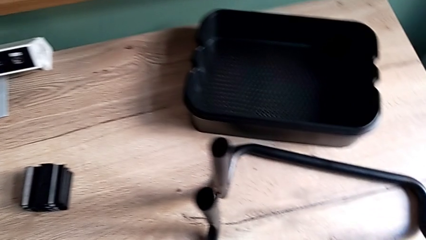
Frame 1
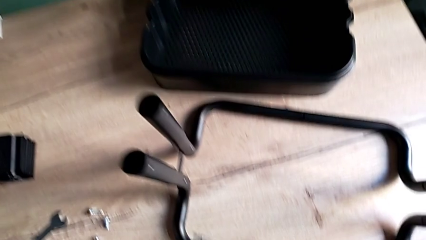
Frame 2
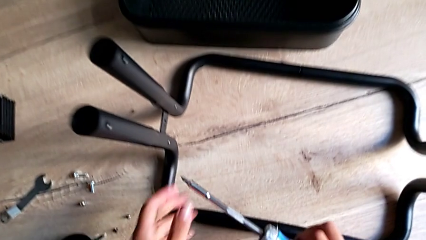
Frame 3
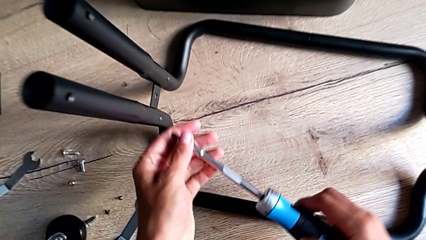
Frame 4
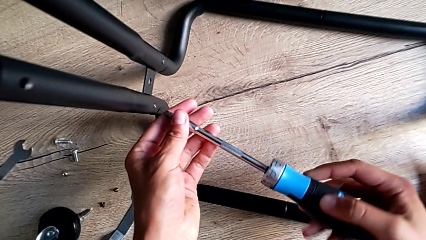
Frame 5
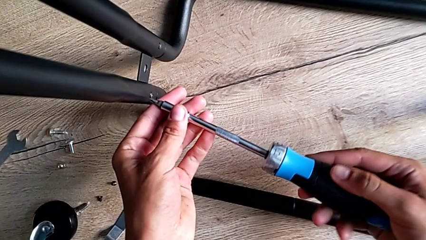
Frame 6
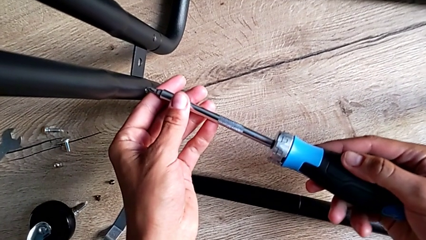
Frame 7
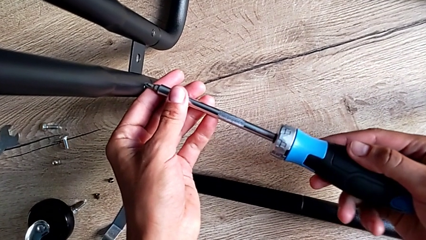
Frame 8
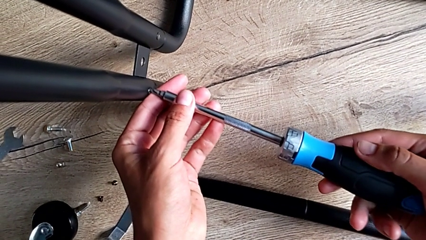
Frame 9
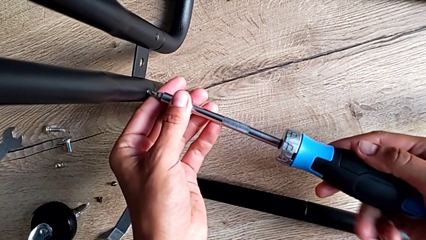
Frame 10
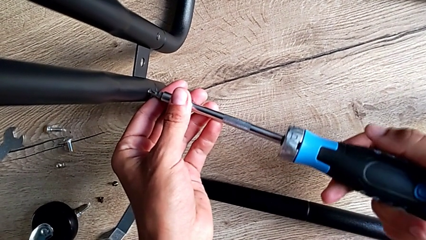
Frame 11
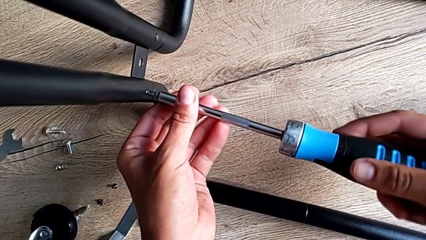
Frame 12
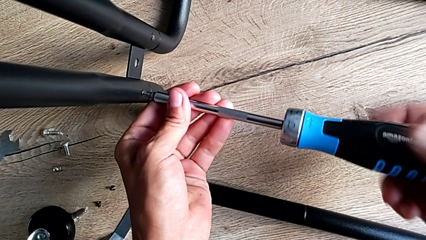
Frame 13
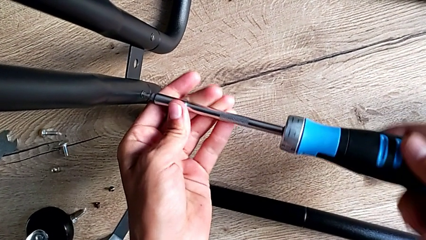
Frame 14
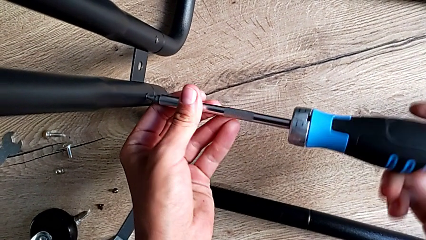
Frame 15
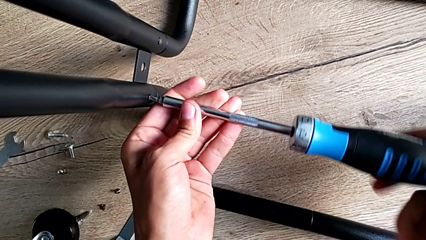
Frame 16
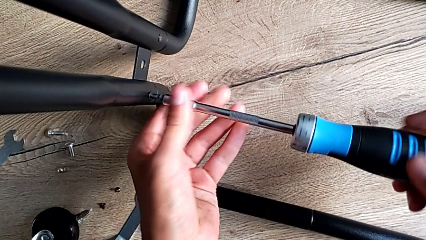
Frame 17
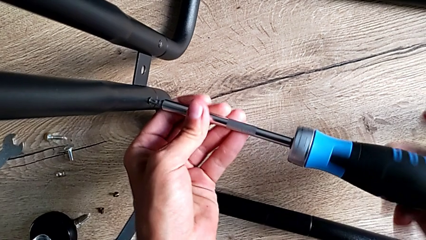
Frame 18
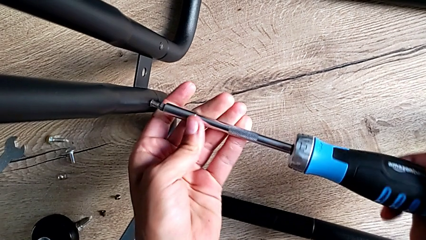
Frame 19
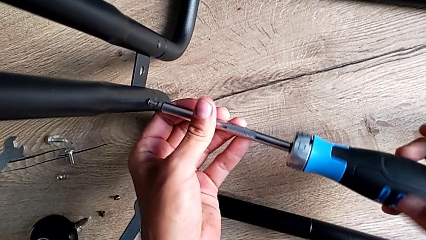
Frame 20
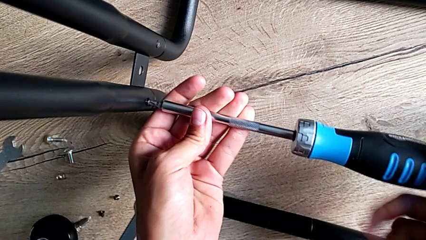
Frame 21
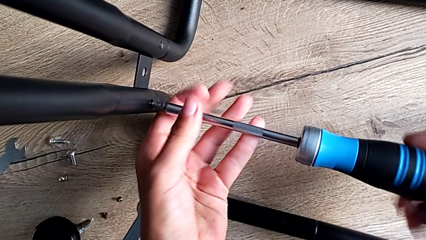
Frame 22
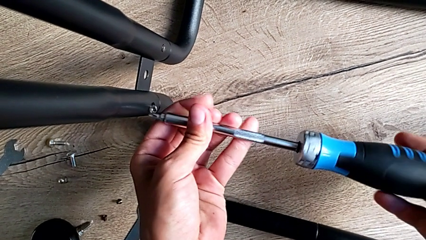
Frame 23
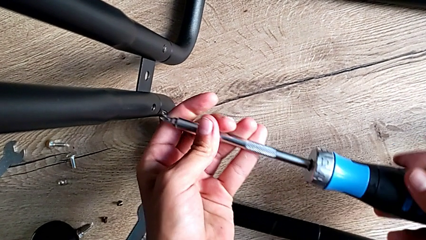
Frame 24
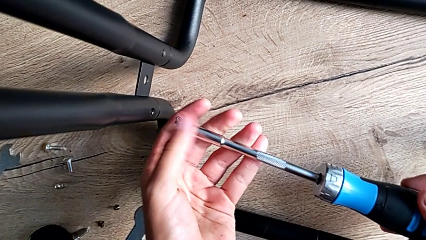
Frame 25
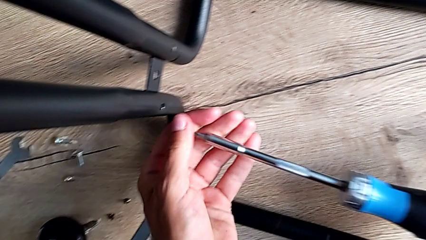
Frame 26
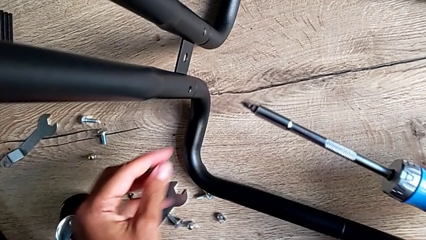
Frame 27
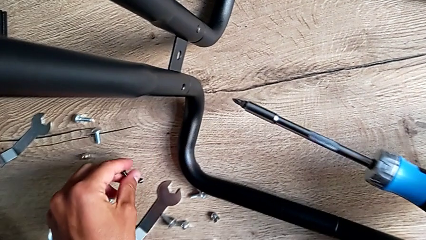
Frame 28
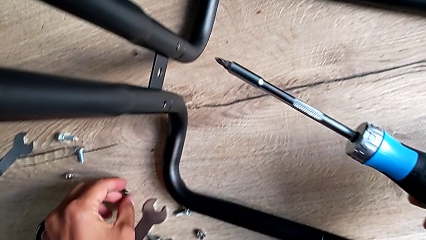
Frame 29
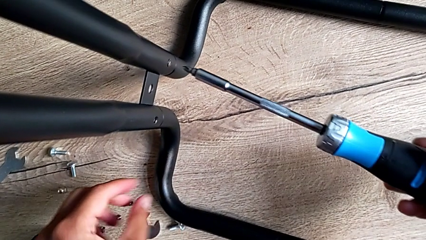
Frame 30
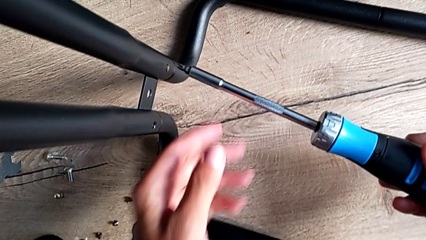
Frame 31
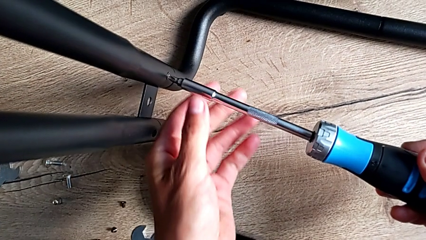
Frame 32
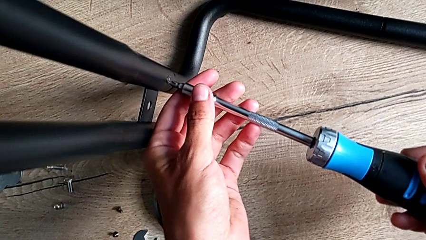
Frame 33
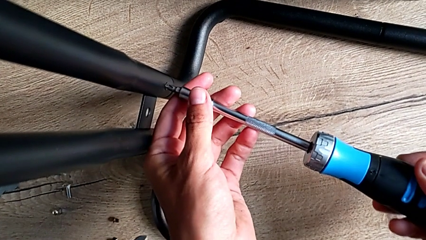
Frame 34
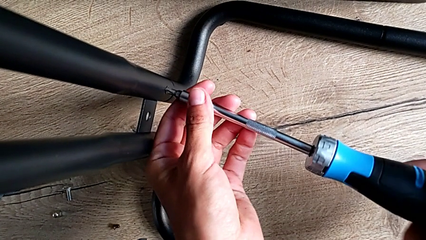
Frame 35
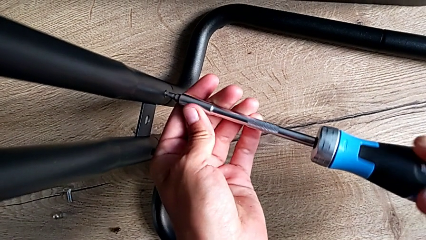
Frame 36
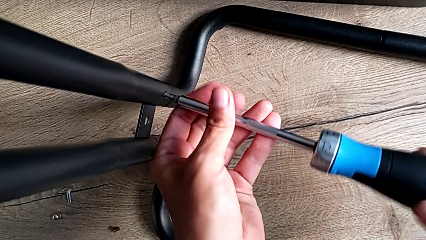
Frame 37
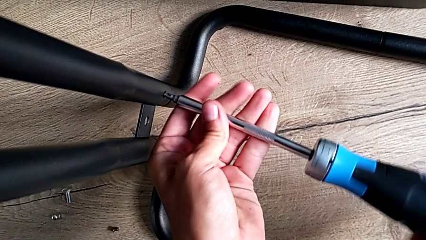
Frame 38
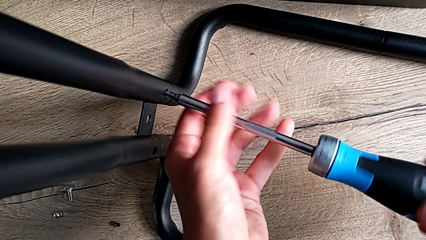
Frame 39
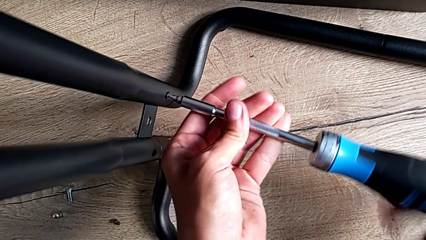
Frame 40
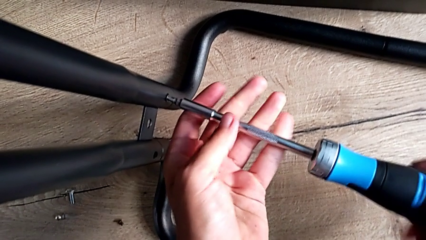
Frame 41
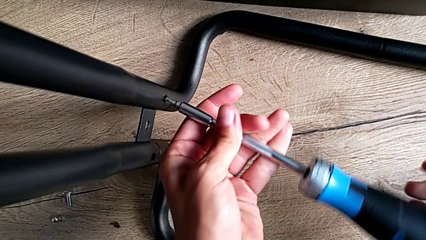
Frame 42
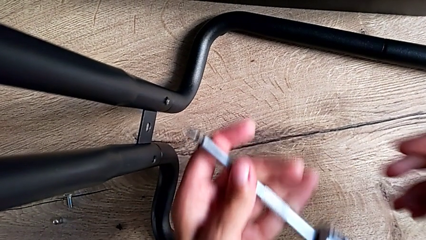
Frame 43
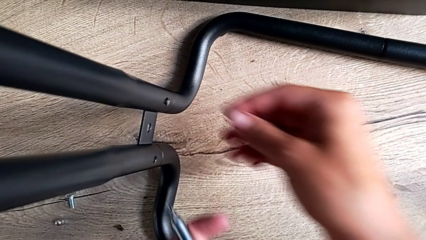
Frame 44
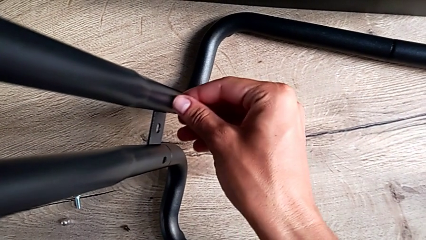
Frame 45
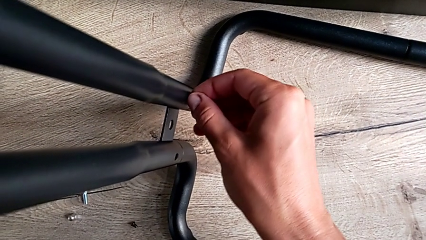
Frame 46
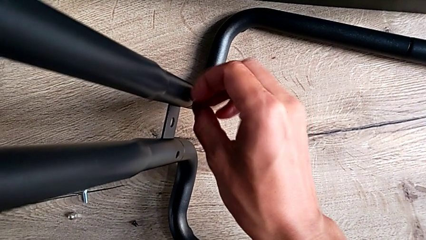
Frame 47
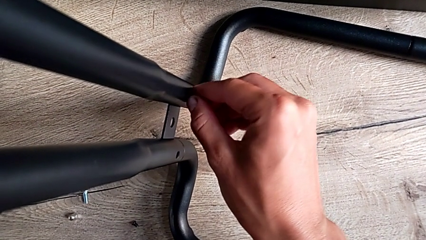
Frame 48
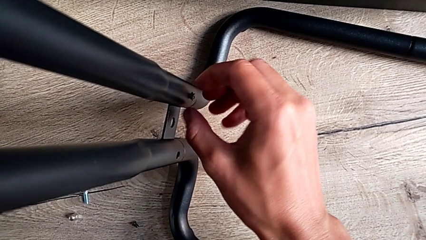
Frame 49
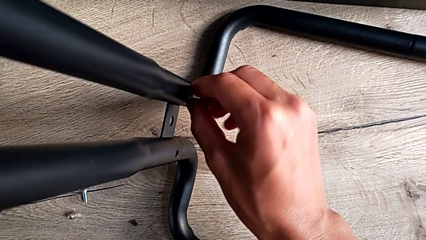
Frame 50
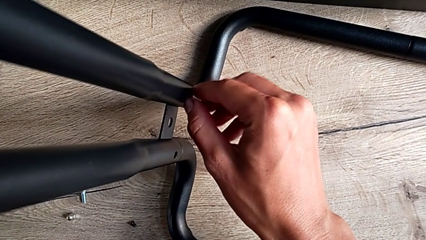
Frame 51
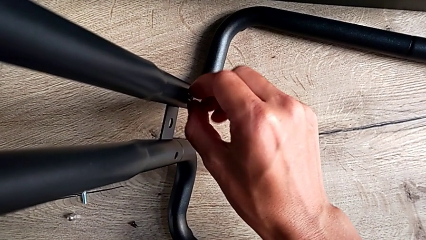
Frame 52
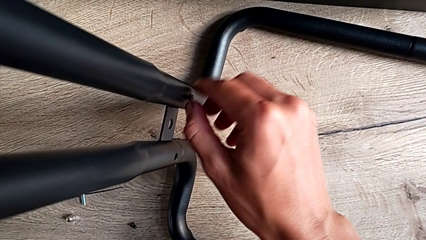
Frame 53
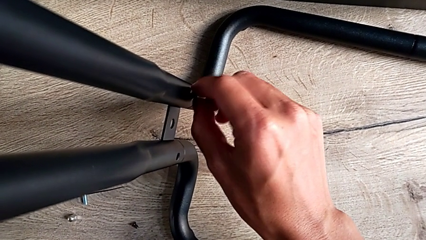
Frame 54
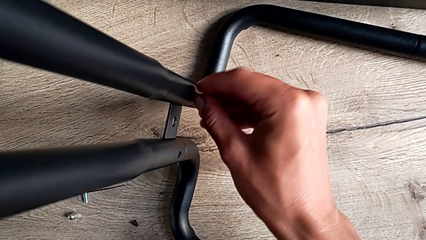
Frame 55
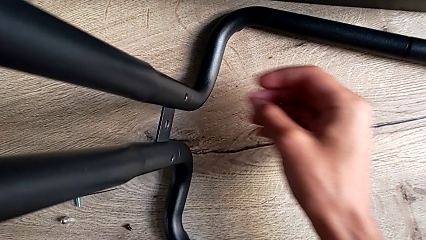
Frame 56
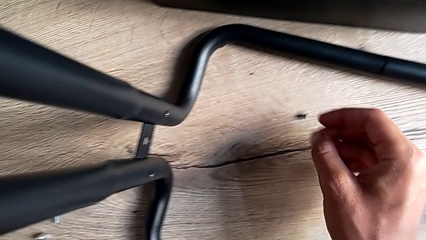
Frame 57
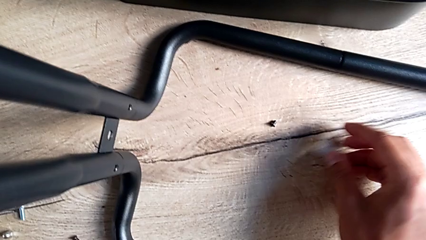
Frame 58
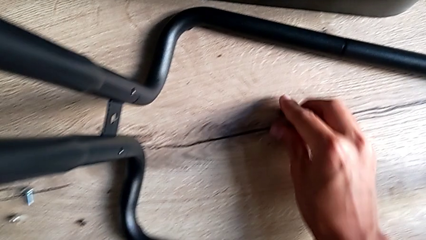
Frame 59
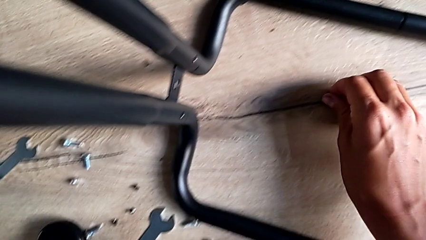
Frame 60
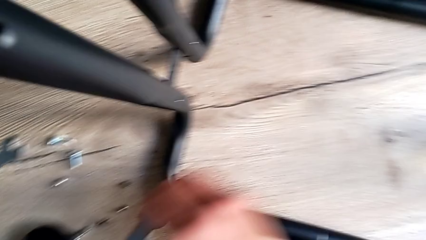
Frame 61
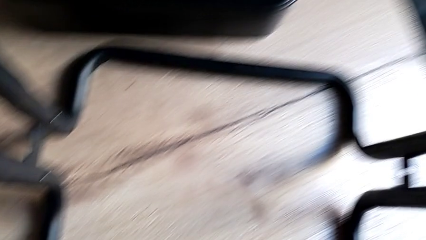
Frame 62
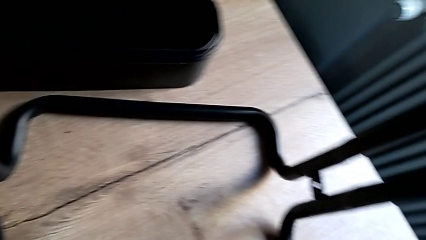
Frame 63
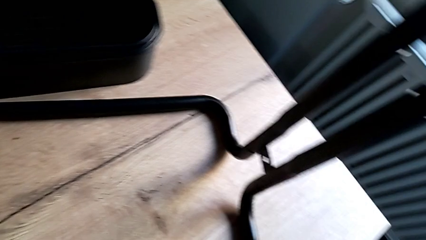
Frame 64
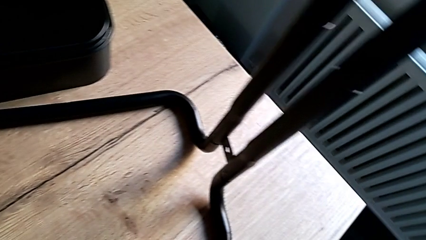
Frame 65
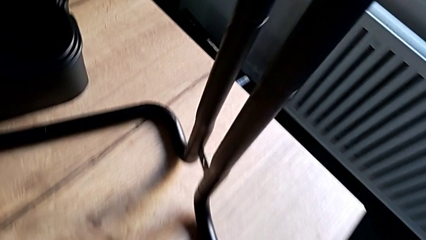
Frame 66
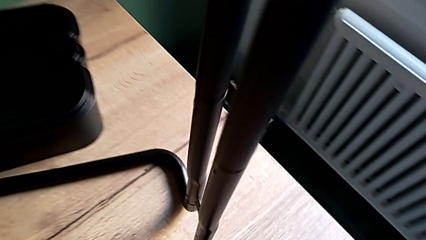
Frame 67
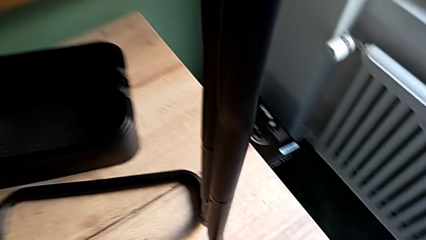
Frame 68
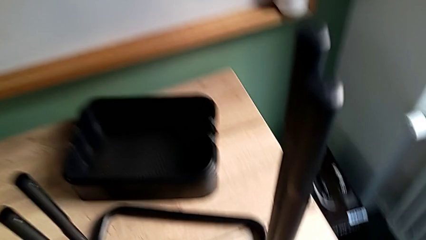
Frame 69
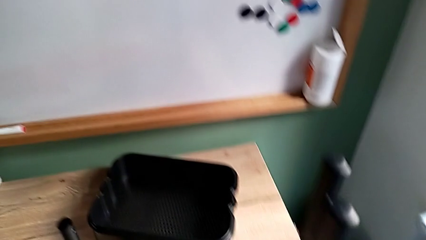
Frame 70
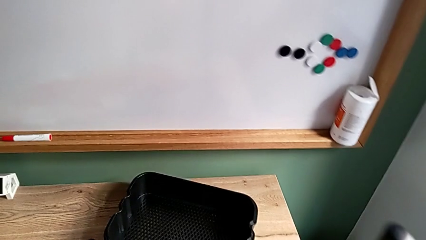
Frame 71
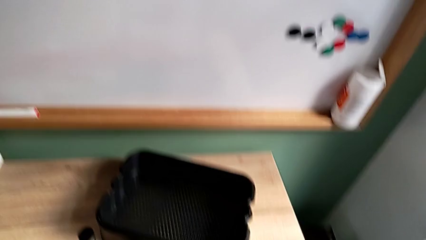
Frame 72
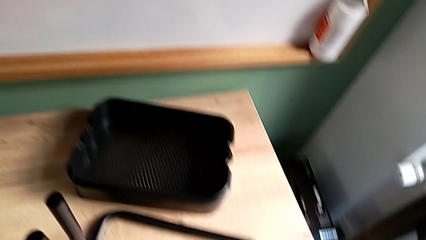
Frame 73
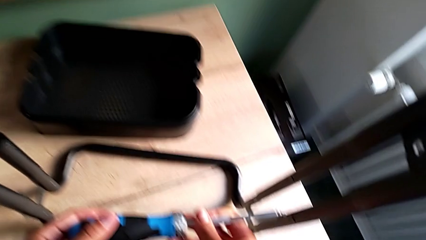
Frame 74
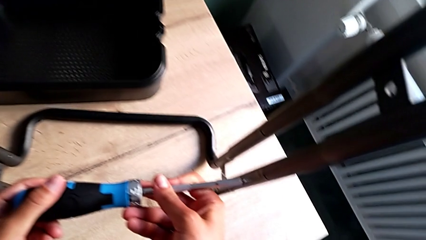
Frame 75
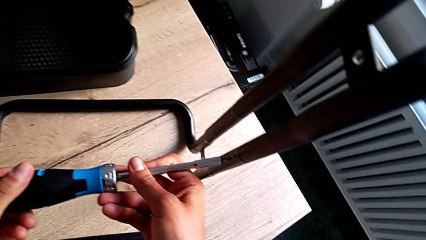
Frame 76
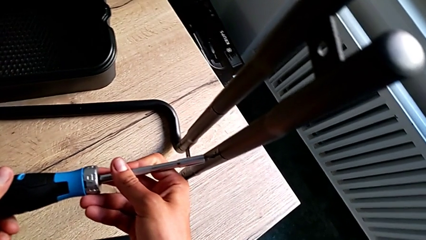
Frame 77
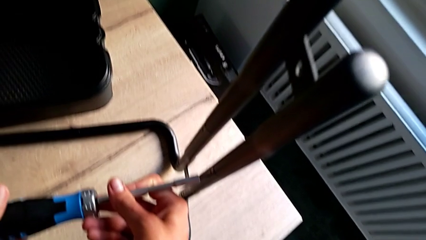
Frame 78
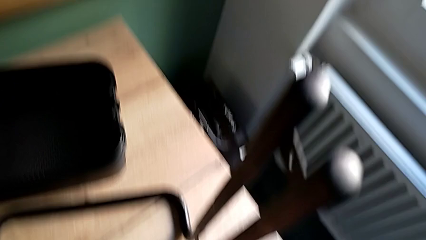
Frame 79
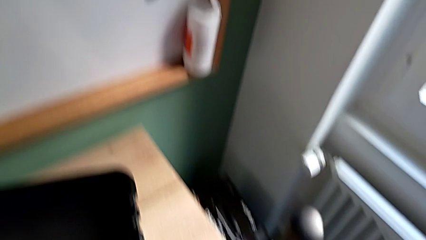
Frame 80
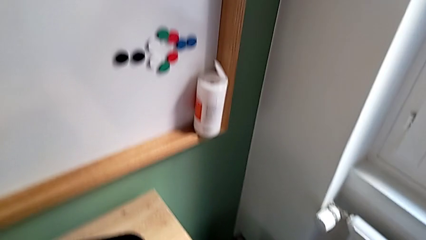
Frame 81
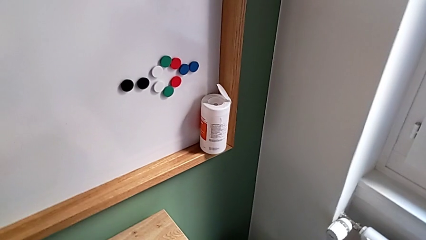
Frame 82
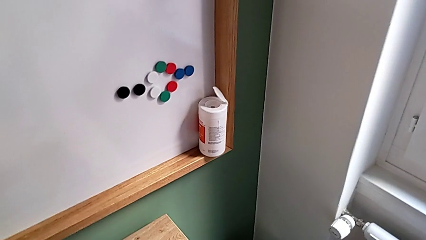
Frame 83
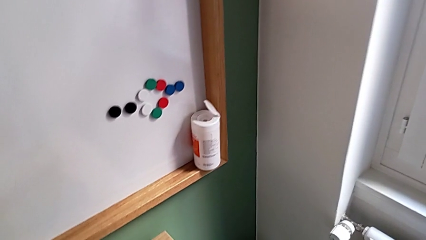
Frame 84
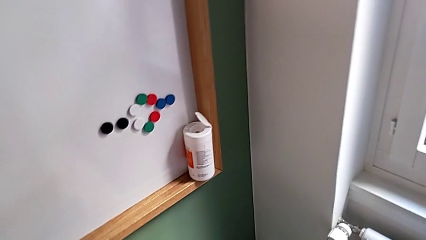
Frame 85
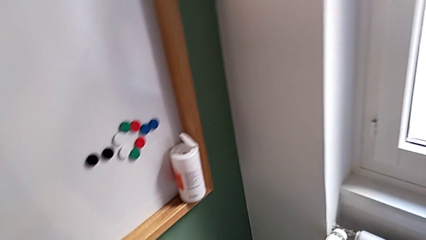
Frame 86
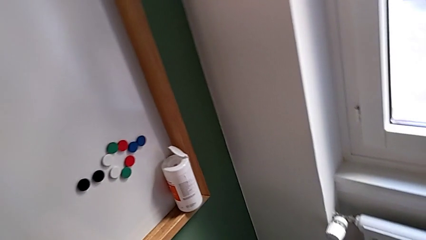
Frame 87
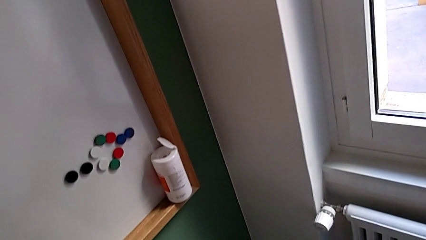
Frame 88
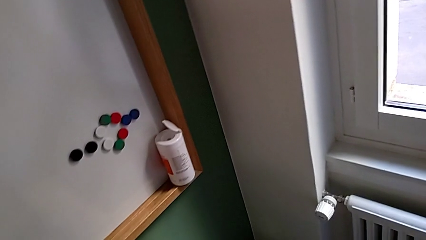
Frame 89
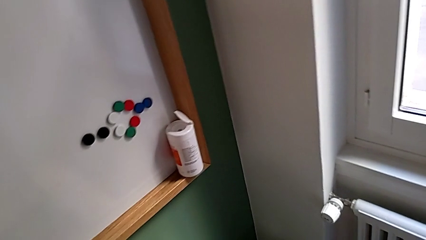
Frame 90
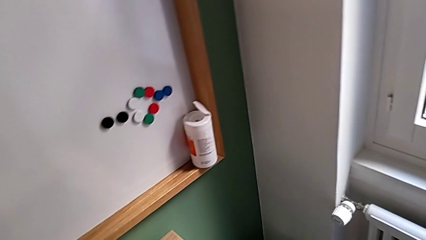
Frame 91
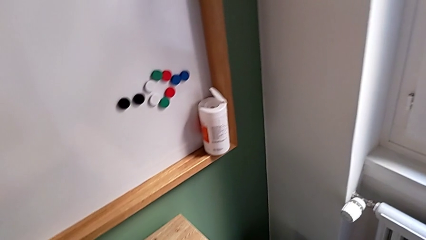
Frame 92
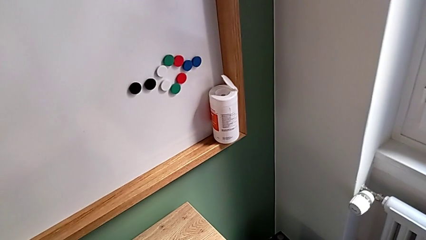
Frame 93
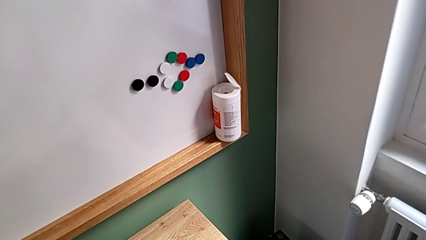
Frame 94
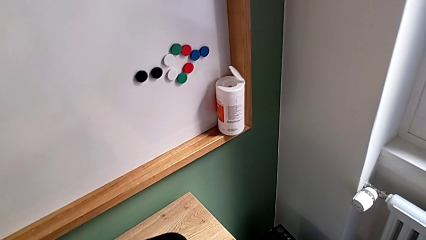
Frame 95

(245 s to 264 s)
The camera wearer is disassembling the side bars. They approach the third screw, insert the screwdriver, unscrew it, lift the screwdriver and place the third screw. They insert the screwdriver, unscrew the fourth screw twice, grab it, approach the fifth screw and insert the screwdriver.
